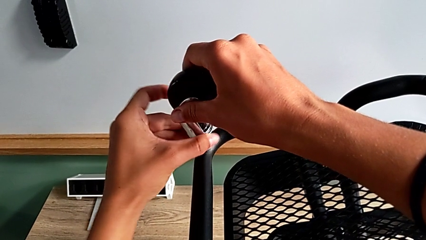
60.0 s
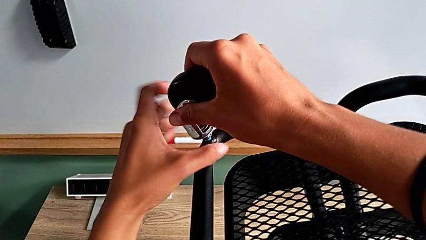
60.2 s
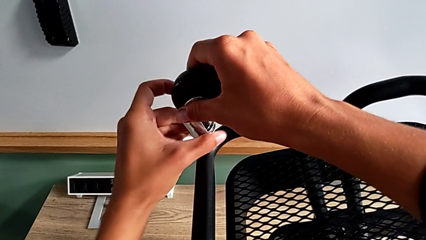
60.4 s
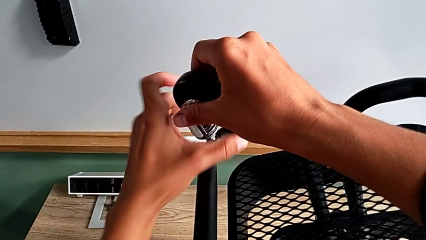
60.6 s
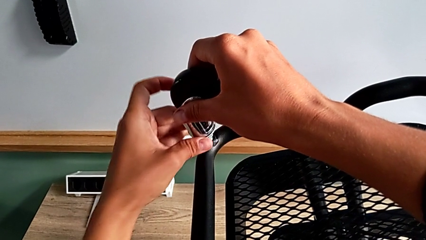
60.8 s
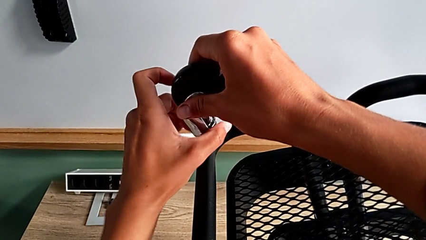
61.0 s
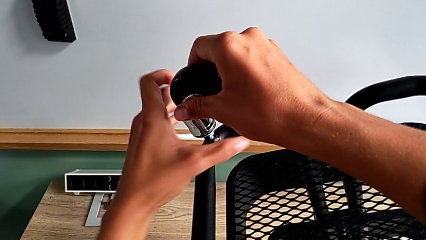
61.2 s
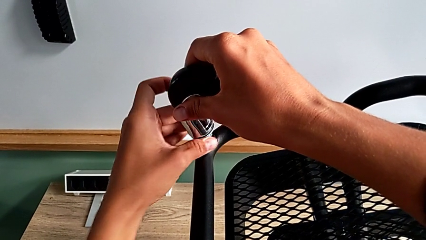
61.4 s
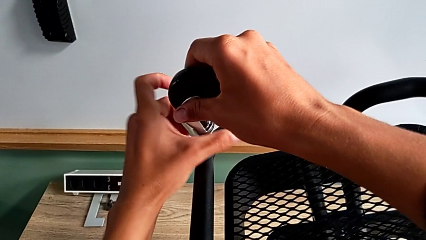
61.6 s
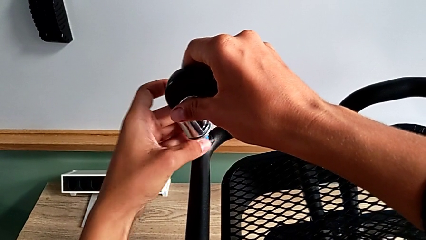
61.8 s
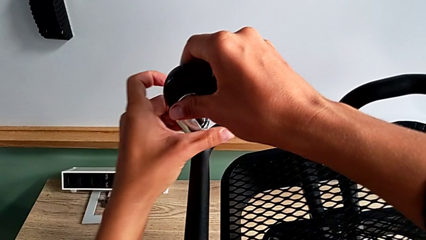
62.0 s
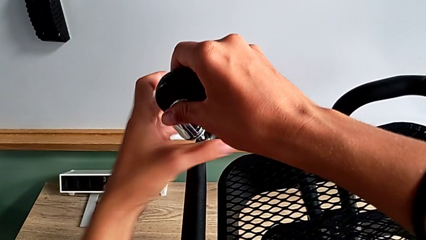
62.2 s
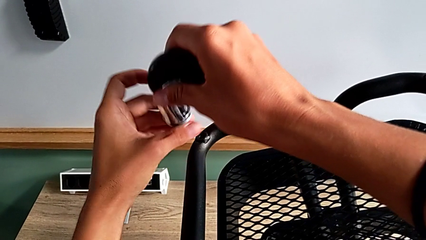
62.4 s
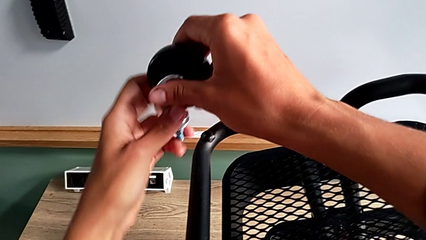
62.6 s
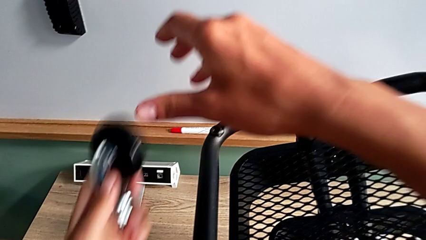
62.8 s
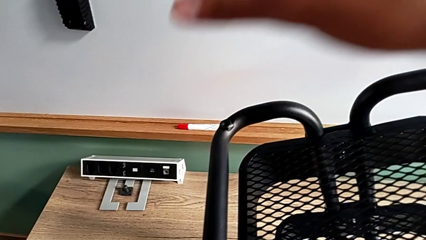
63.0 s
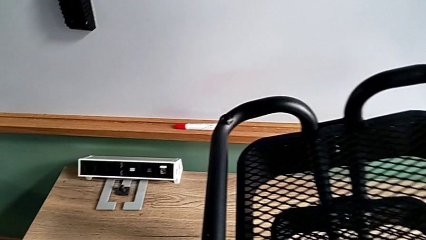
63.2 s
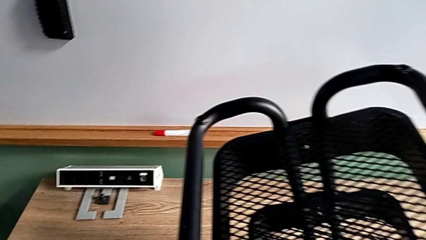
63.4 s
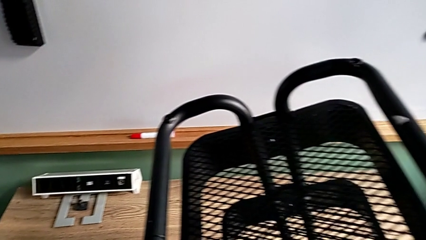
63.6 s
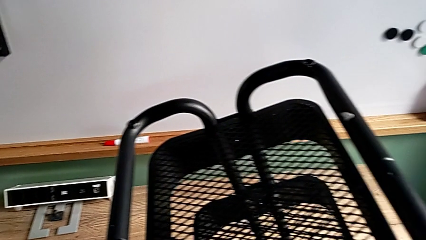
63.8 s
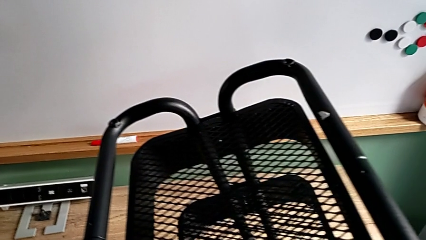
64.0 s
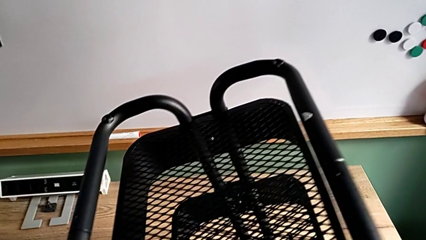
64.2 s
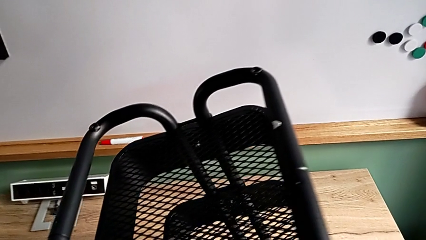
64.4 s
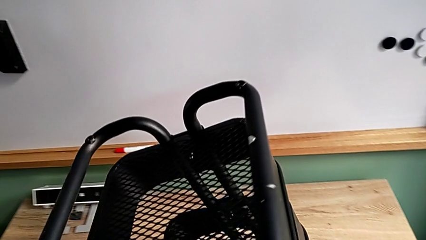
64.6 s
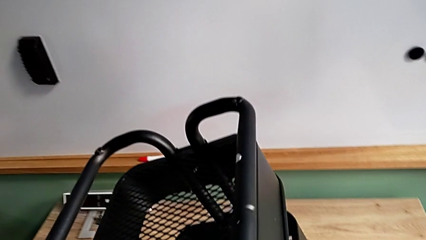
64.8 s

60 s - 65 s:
The camera wearer is disassembling the wheels. They unscrew the fourth wheel and disassemble it.

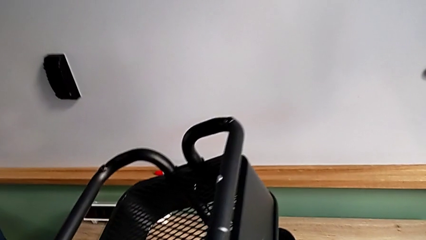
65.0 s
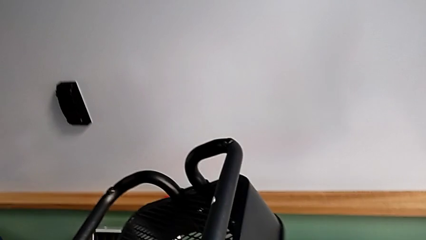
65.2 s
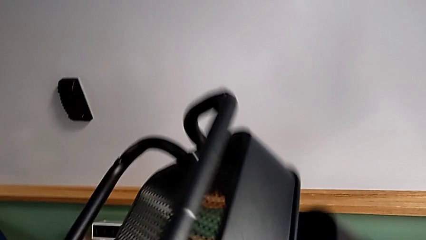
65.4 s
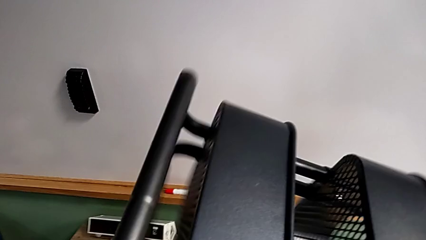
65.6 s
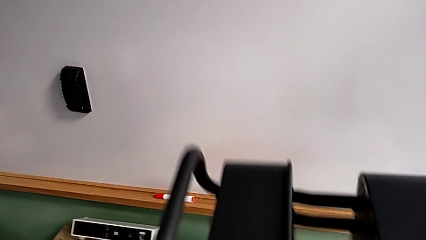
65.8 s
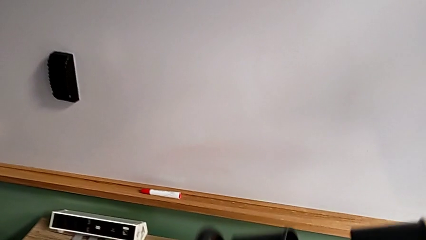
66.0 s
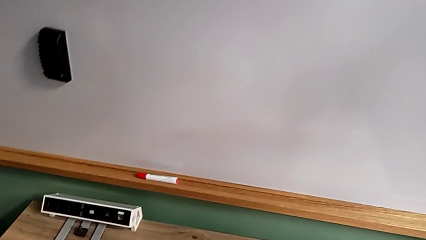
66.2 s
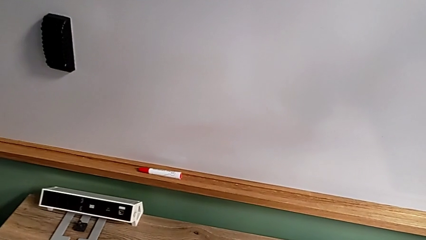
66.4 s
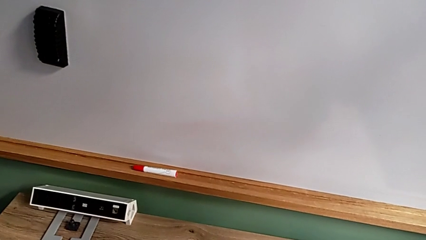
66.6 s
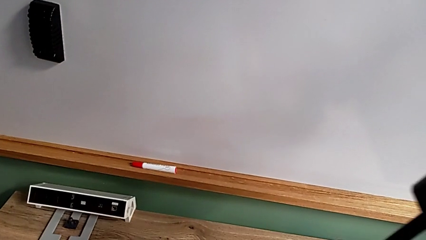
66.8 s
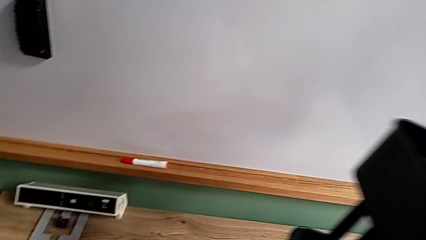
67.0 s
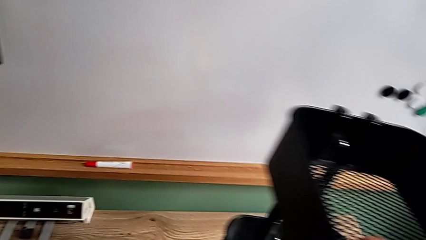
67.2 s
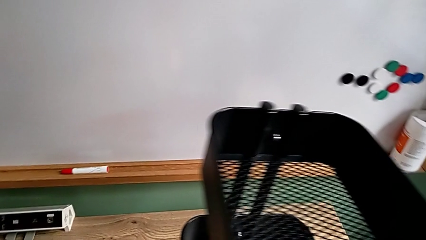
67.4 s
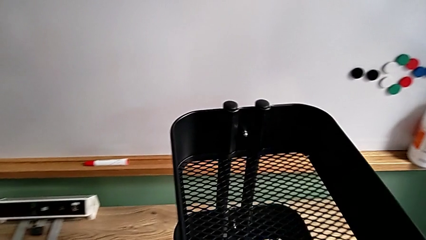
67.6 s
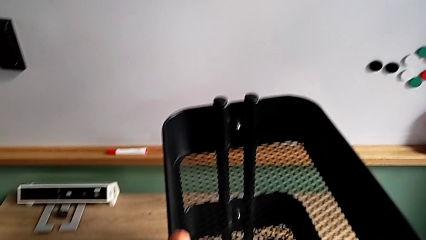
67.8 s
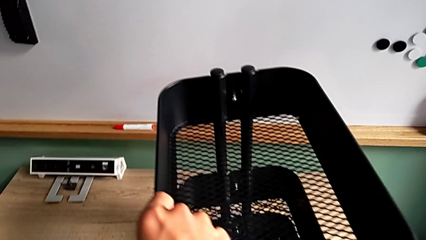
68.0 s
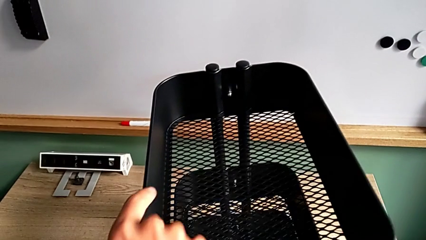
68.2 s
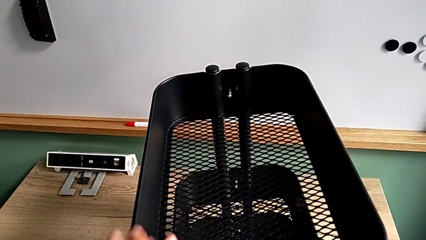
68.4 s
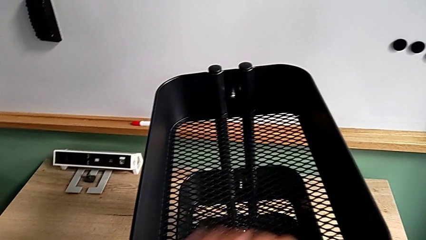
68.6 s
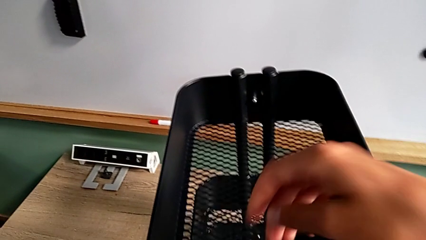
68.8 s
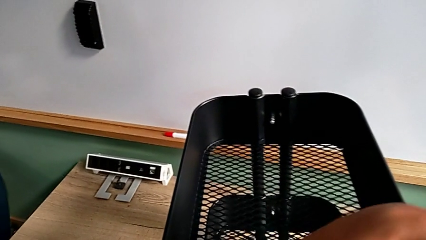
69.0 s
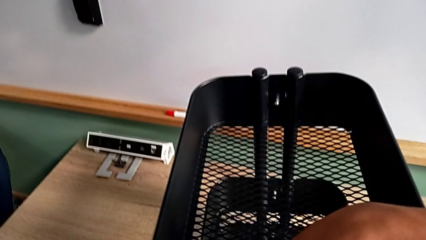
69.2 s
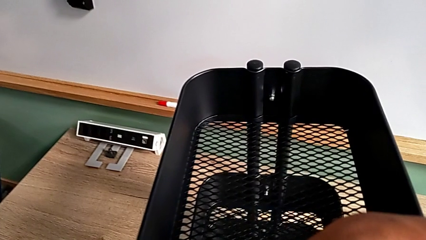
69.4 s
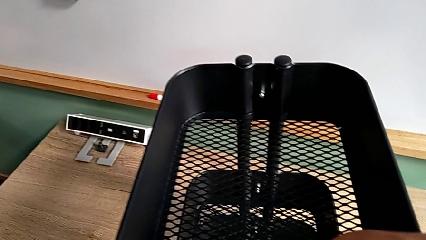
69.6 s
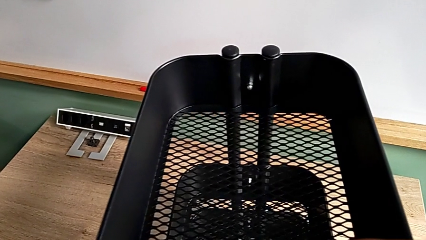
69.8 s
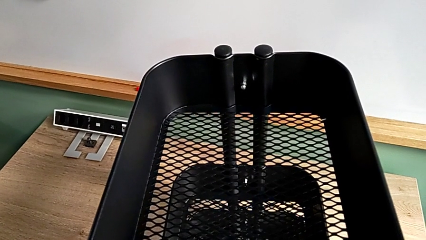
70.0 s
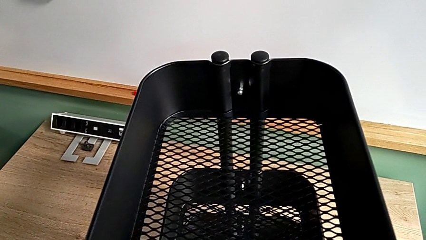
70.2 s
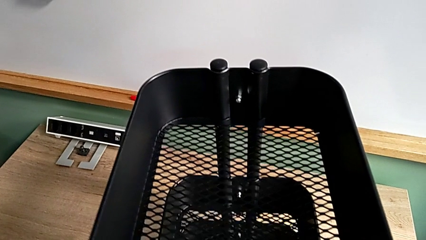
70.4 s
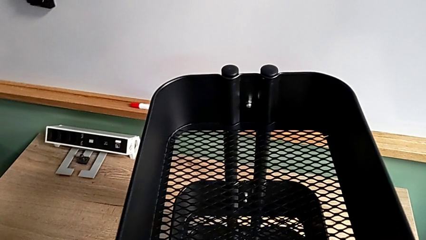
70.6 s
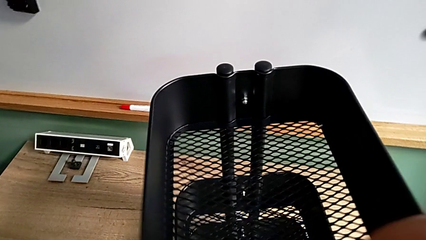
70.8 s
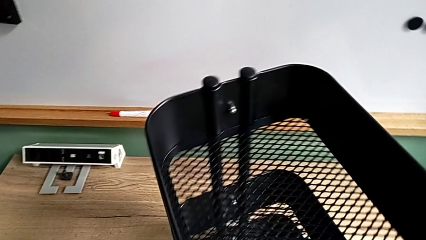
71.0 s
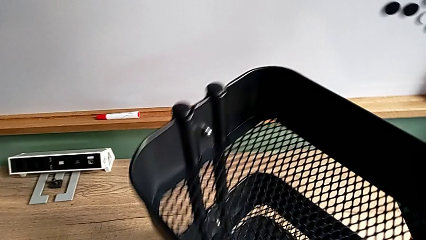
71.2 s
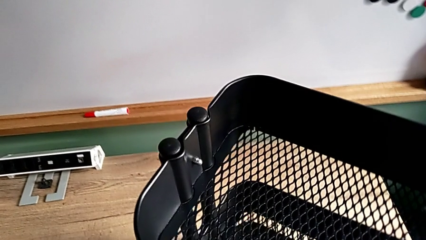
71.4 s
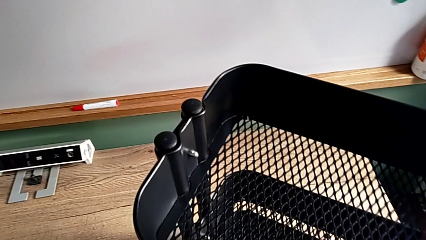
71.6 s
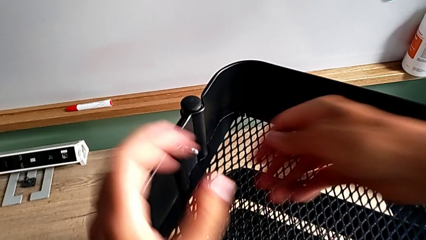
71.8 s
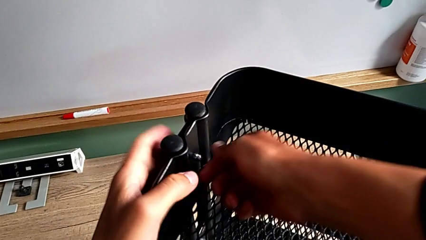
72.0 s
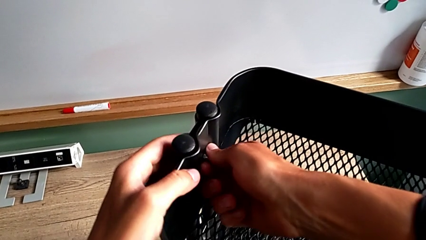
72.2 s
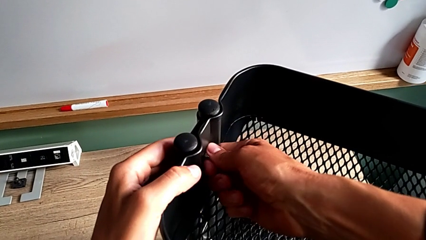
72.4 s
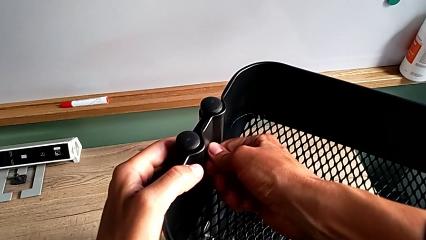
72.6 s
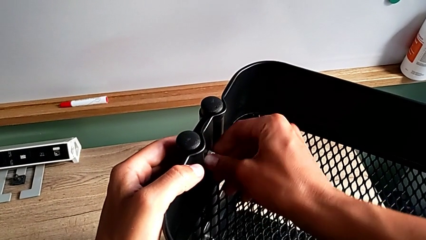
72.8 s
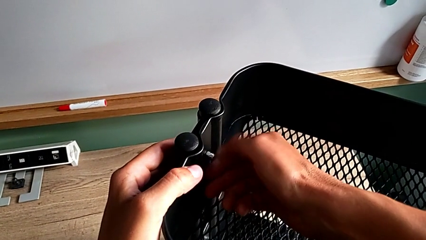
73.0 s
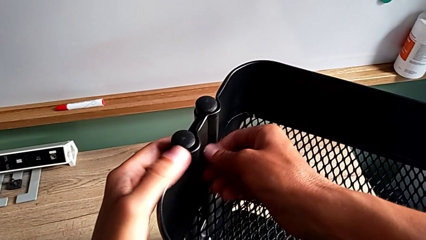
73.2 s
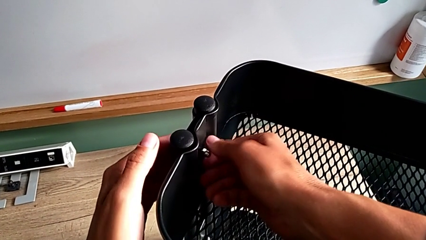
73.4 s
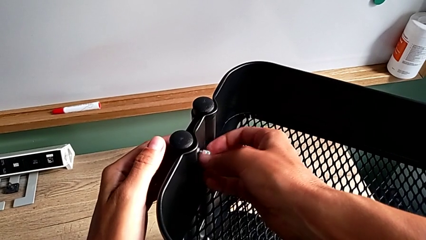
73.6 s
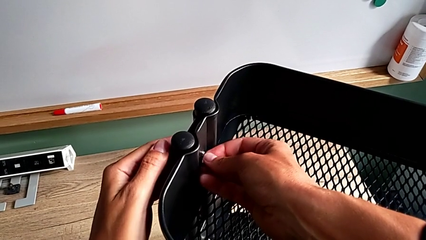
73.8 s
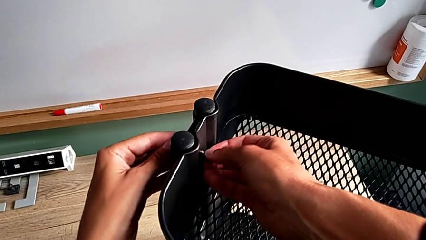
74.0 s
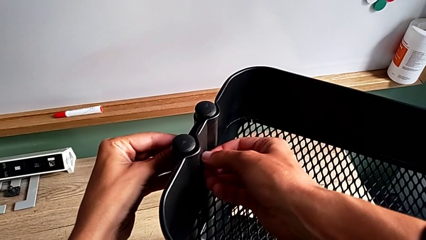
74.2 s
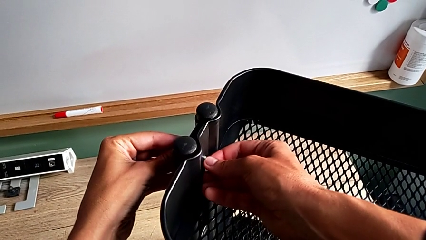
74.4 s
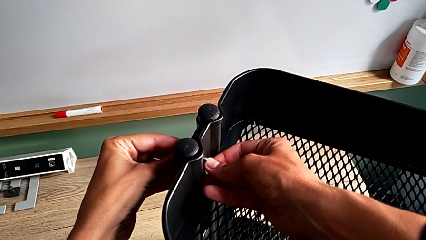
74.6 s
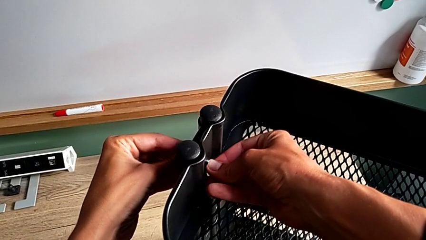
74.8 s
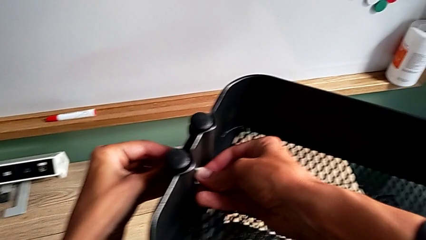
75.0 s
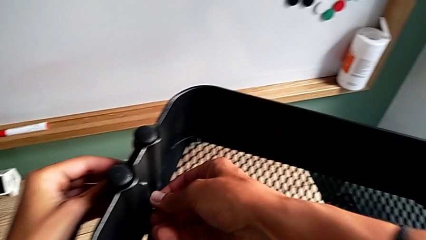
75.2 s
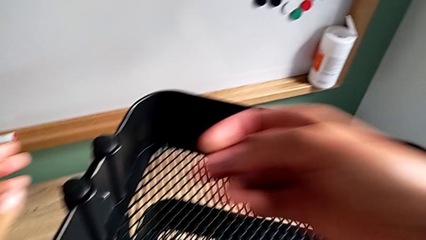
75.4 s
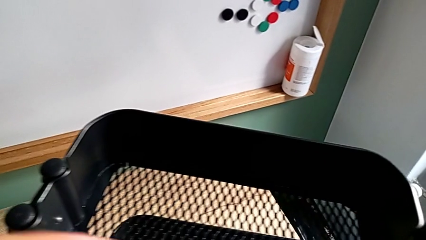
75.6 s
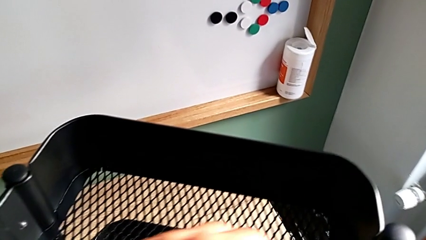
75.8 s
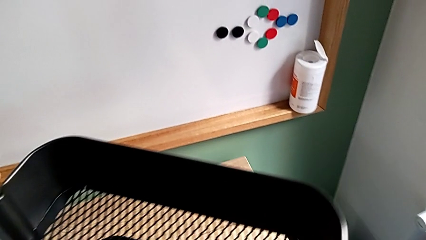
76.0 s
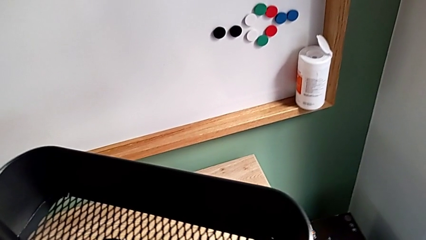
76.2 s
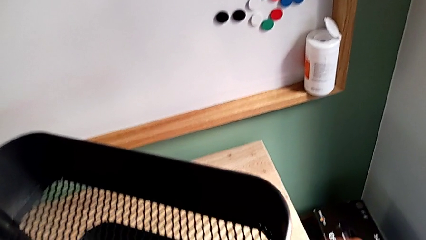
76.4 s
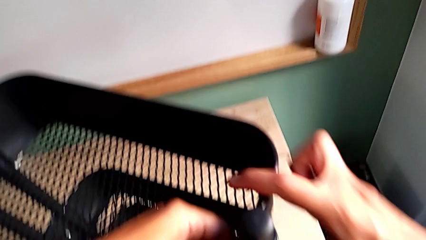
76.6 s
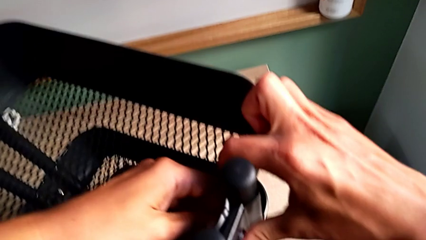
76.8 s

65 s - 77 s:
The camera wearer is unscrewing the top grid tray. They flip the utility cart, rotate it, grab the first hexagon cap nut, unscrew it and approach the second hexagon cap nut.
